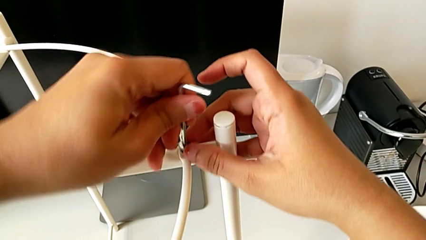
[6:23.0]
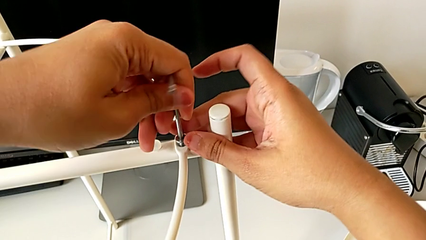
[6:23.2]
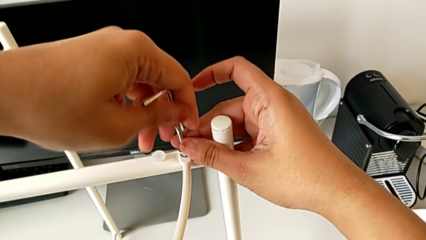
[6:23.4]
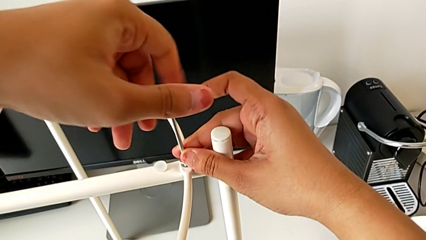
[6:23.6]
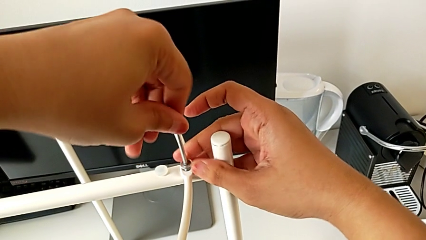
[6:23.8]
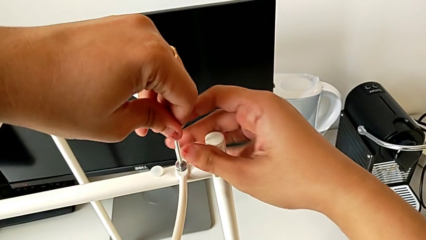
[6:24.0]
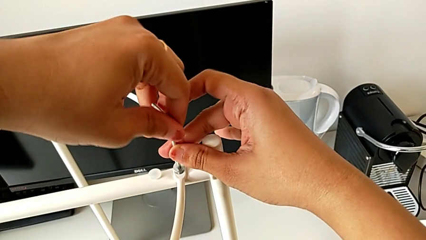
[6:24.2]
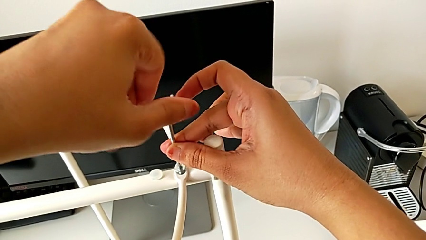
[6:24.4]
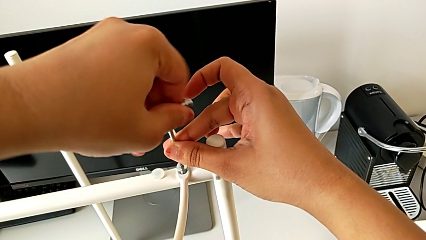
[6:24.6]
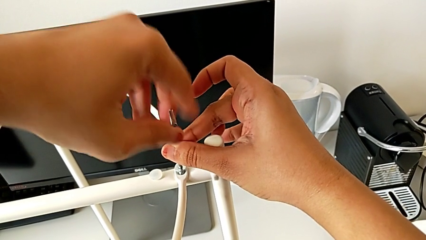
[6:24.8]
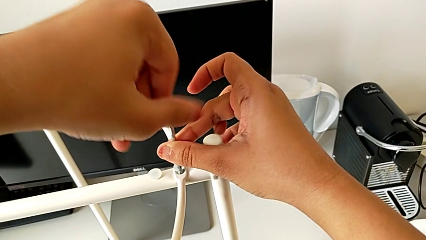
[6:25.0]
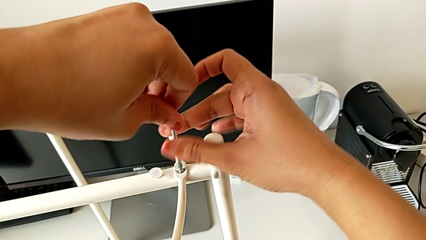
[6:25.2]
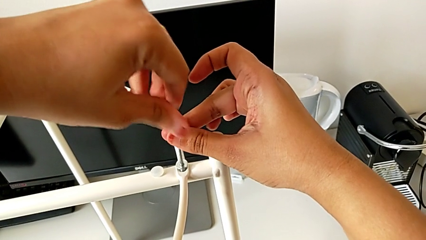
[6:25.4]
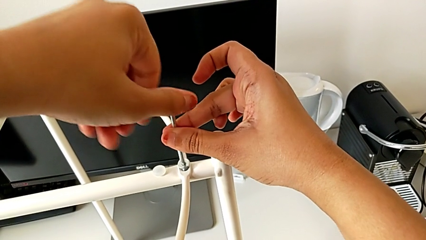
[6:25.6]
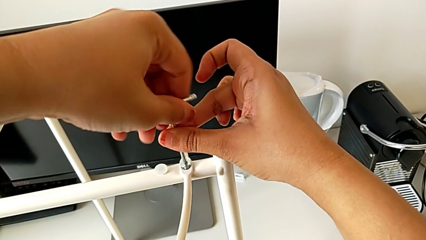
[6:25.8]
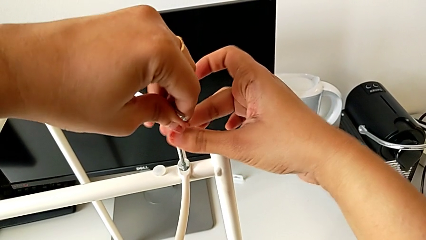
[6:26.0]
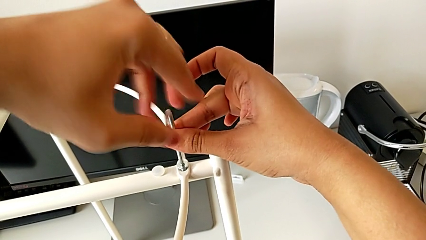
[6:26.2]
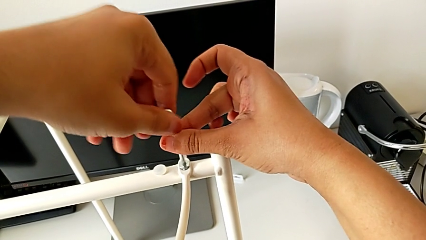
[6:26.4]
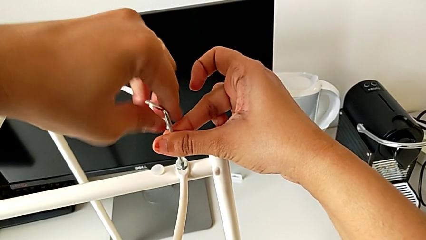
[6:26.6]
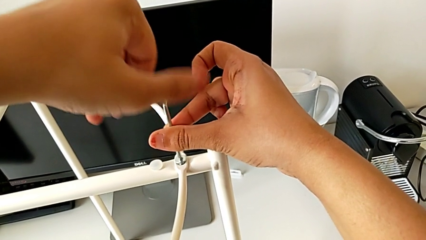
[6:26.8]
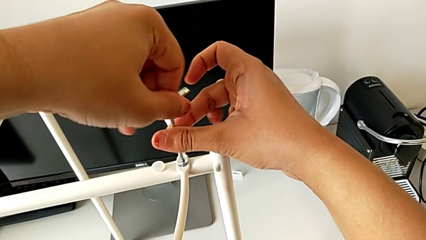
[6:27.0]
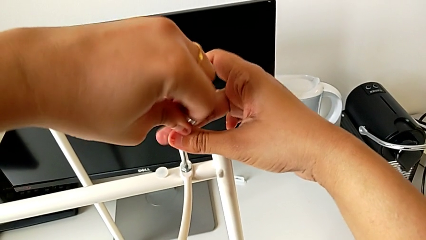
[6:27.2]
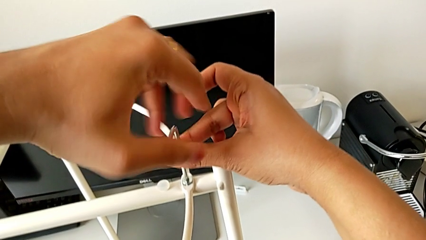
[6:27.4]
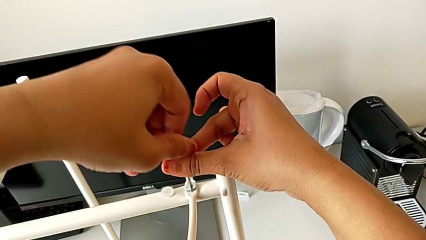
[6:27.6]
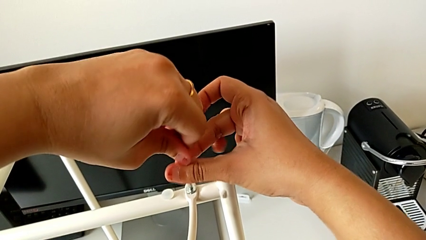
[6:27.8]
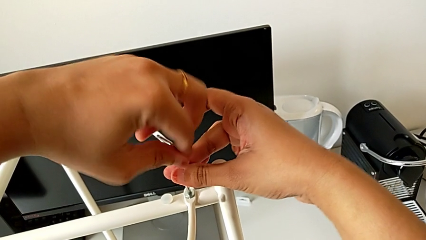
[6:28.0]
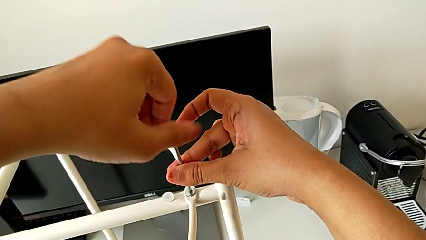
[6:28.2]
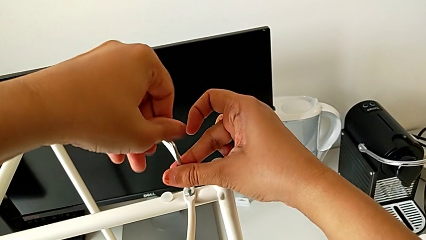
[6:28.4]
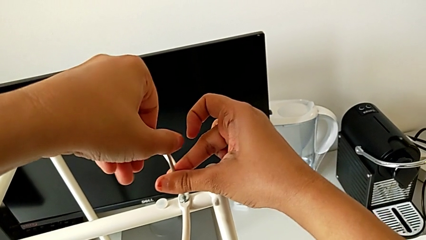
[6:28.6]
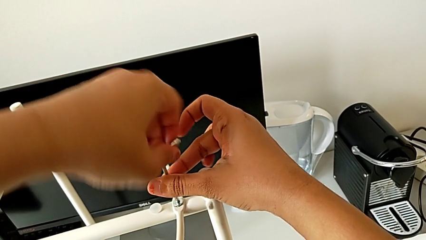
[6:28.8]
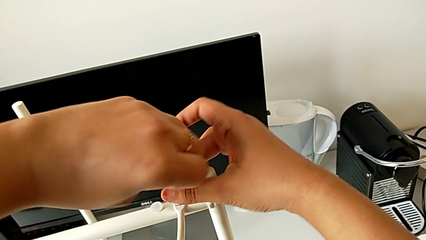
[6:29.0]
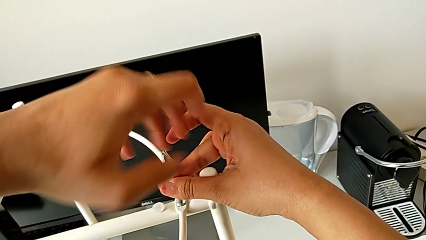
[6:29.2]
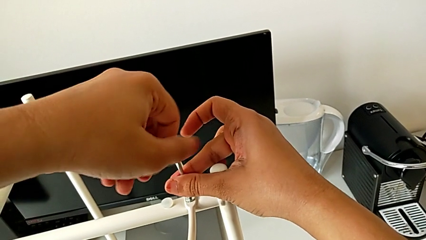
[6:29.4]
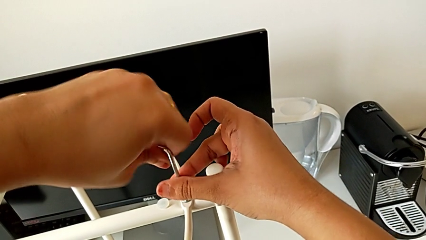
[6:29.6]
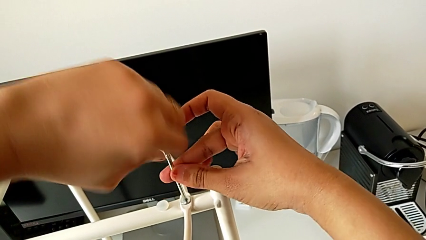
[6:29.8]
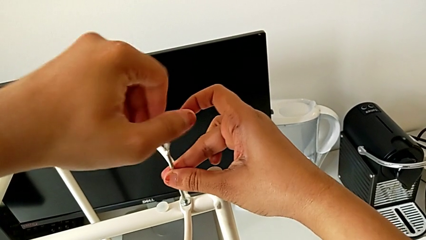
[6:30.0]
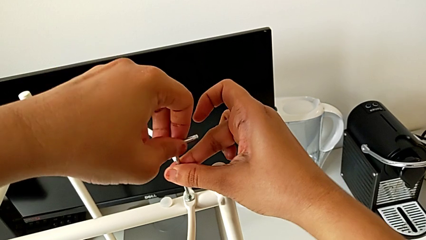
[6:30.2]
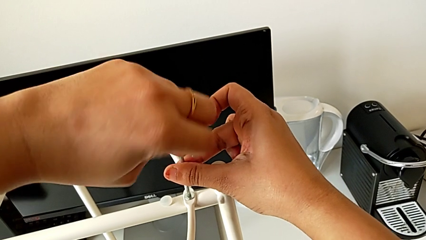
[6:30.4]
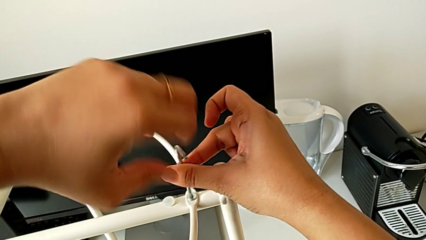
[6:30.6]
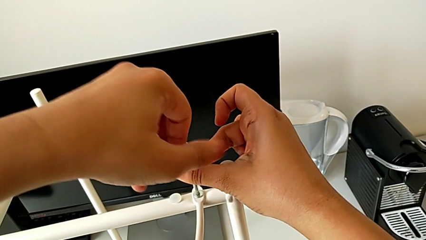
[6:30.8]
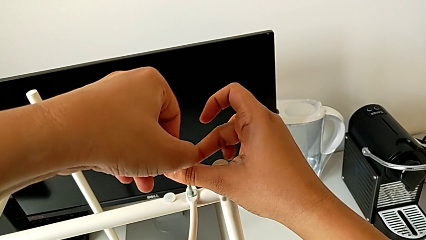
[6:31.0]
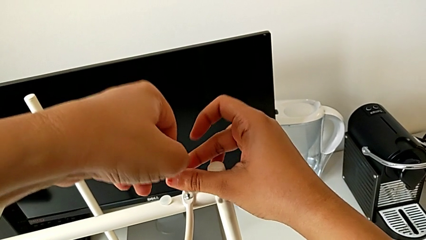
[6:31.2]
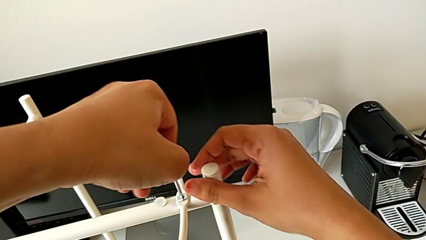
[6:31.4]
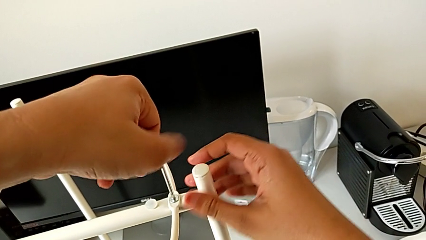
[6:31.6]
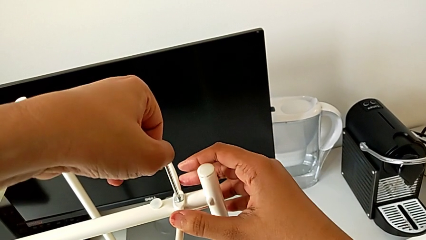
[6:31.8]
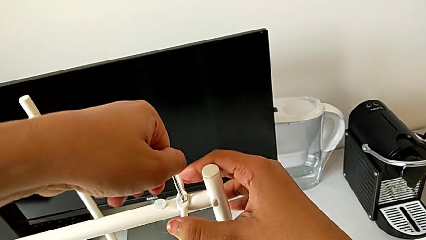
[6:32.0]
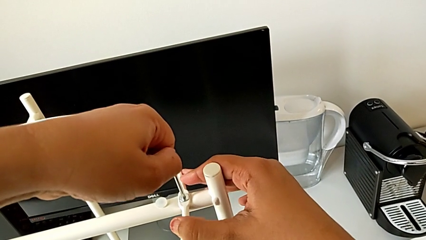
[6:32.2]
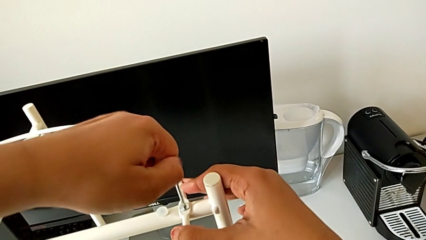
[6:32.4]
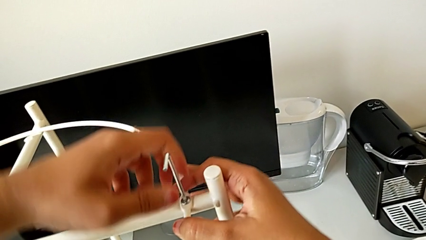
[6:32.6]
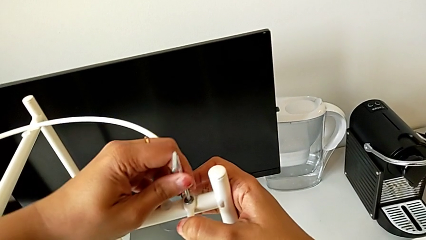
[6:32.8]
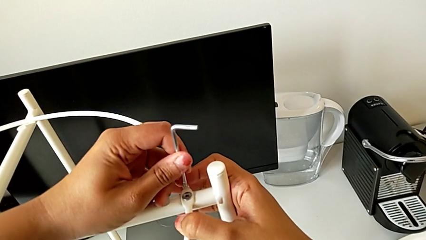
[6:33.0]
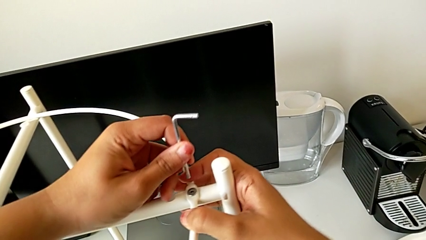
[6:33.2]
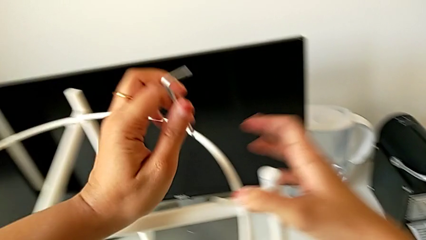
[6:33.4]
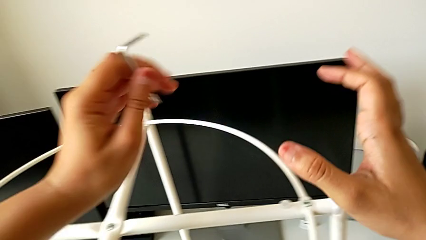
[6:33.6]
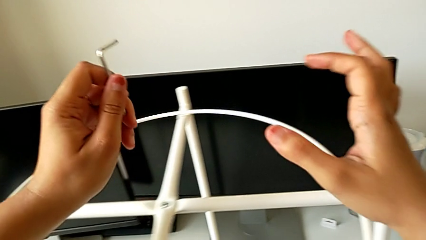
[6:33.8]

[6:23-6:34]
The camera wearer is assembling the circle around the legs. They screw the hex socket head and withdraw the Allen wrench.

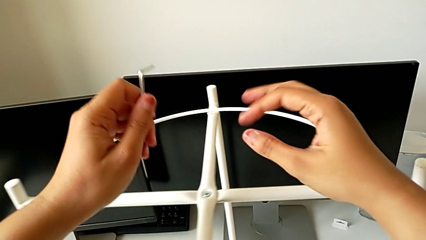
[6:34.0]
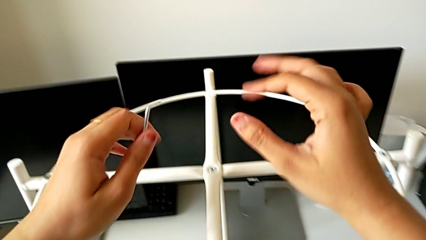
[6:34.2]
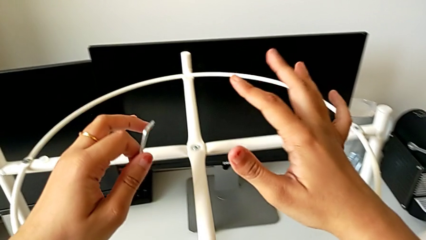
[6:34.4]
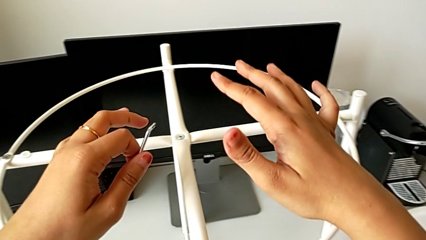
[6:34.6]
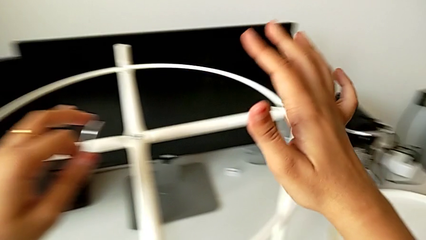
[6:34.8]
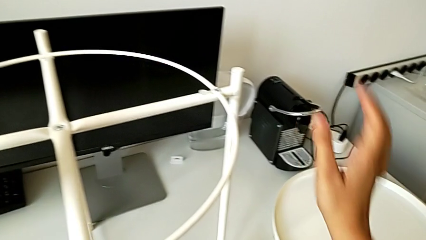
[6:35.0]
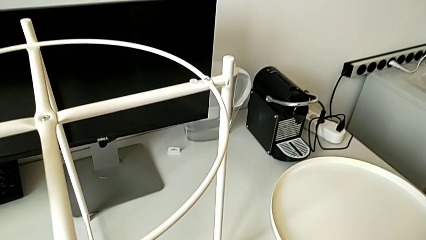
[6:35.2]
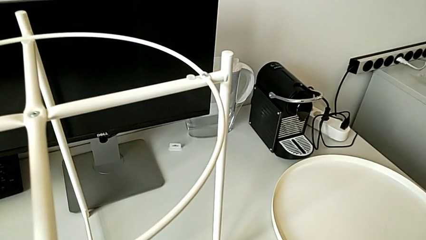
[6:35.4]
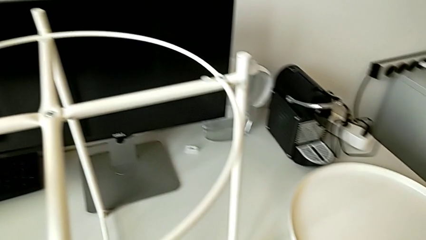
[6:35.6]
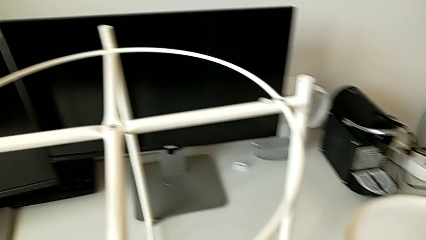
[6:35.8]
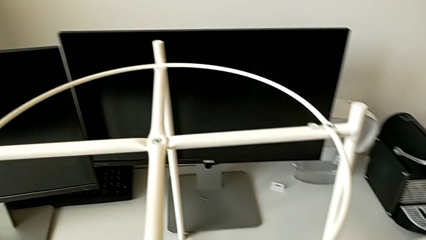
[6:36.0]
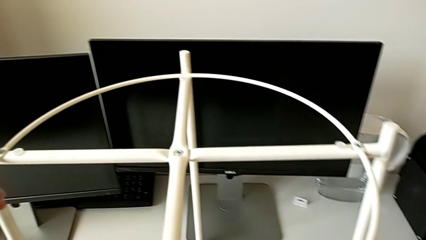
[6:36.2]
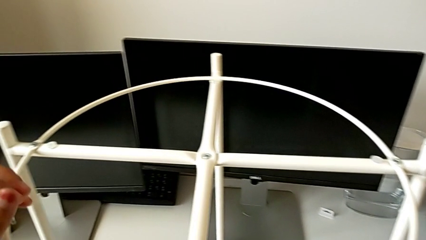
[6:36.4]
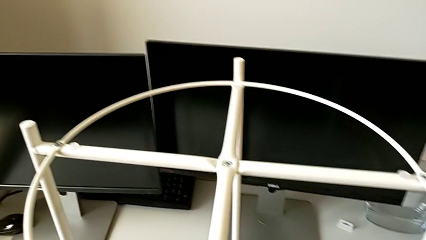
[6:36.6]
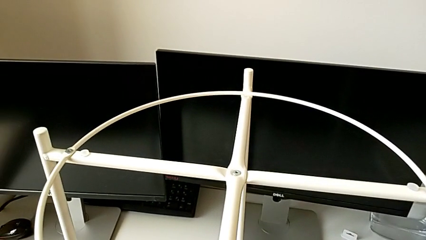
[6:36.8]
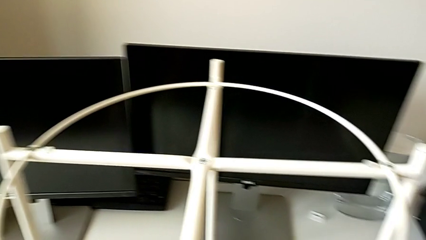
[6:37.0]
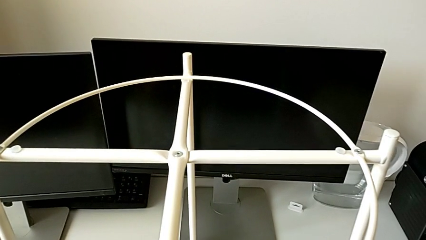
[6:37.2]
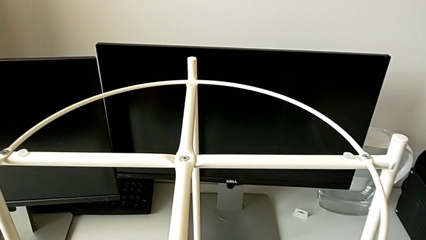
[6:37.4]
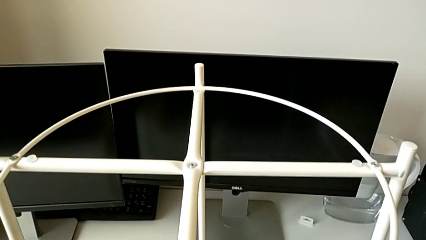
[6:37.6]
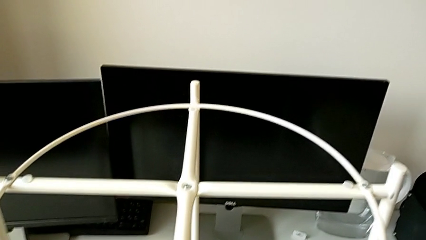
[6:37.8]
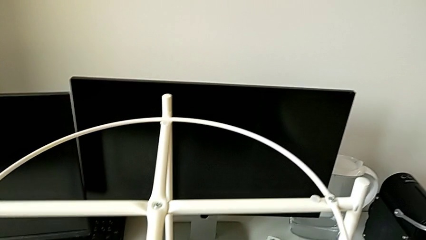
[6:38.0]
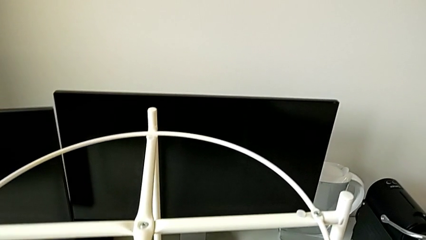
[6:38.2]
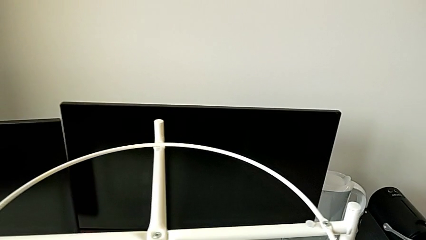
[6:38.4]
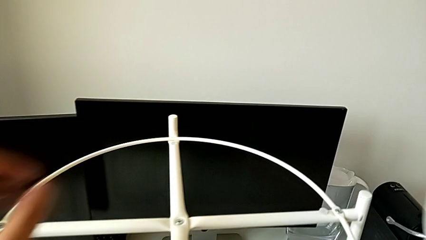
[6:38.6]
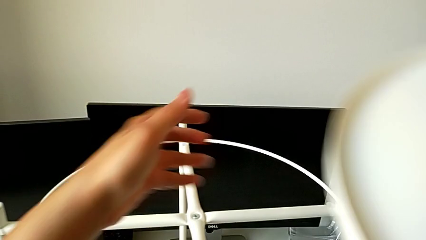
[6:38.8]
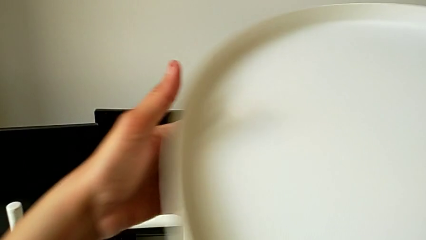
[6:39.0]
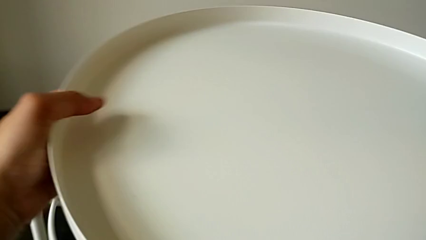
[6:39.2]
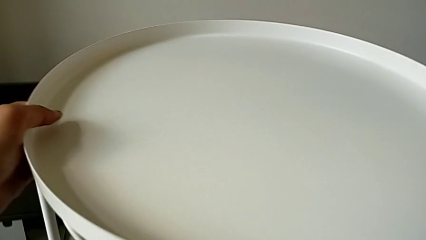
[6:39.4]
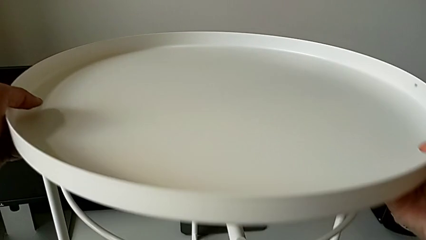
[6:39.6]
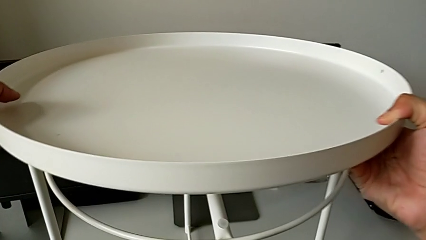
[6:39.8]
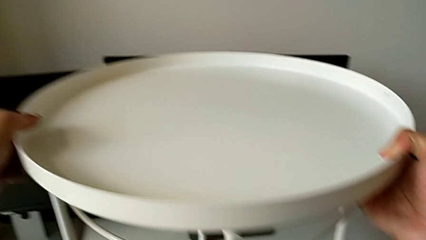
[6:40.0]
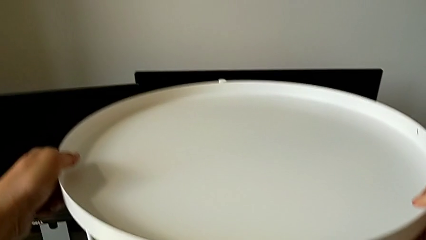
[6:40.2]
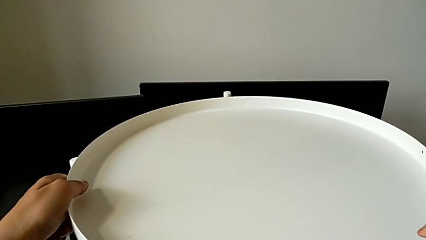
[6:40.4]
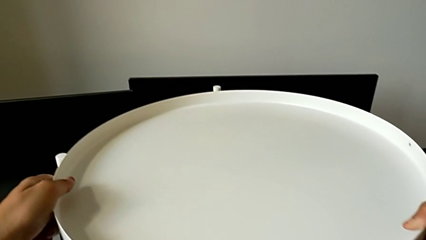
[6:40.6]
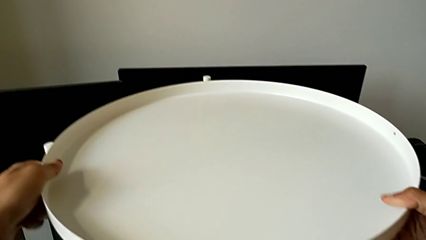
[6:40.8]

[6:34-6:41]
The camera wearer is assembling the tray. They inspect the tray table, place the Allen wrench and lift the tray.
